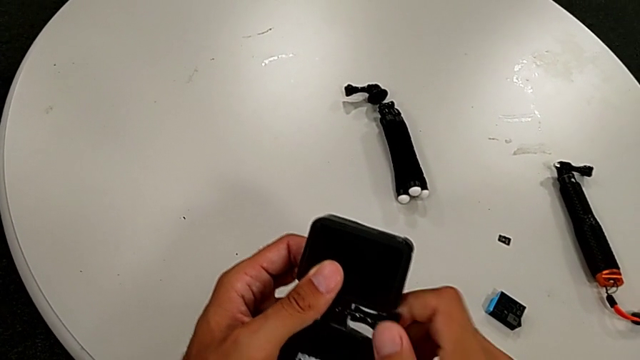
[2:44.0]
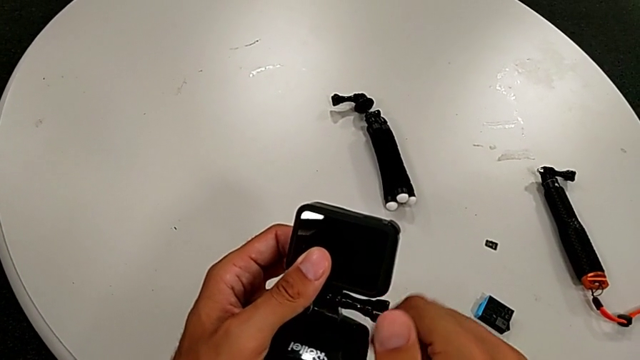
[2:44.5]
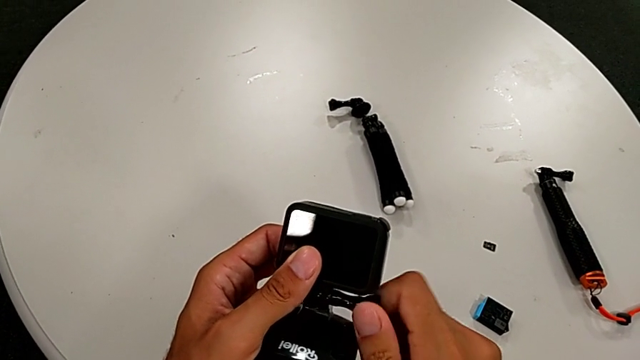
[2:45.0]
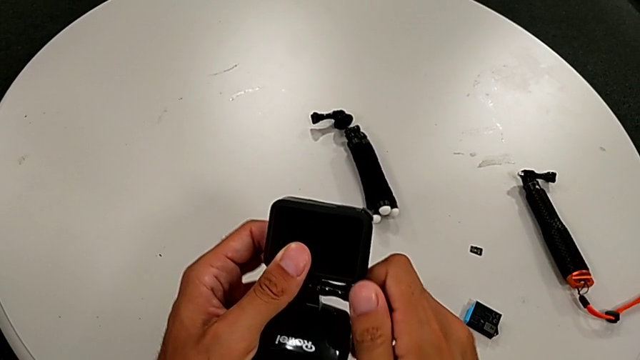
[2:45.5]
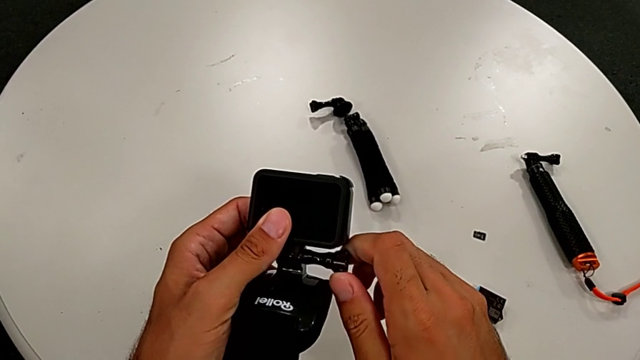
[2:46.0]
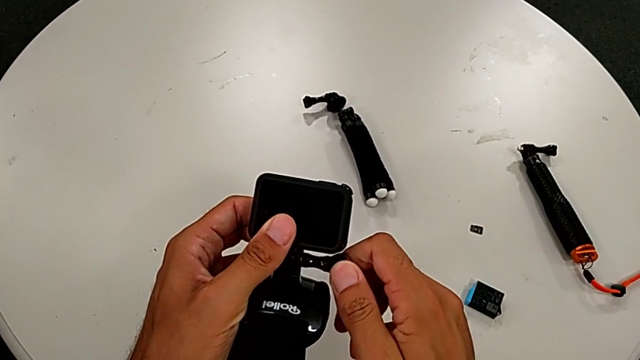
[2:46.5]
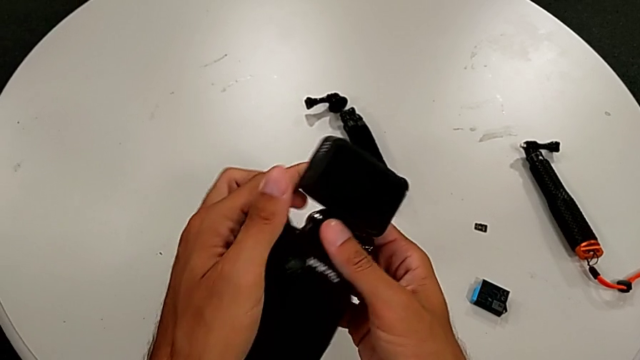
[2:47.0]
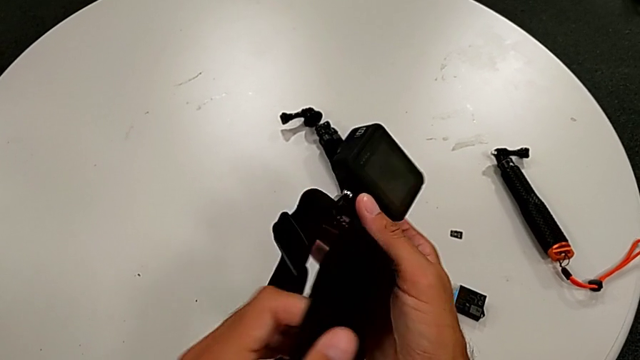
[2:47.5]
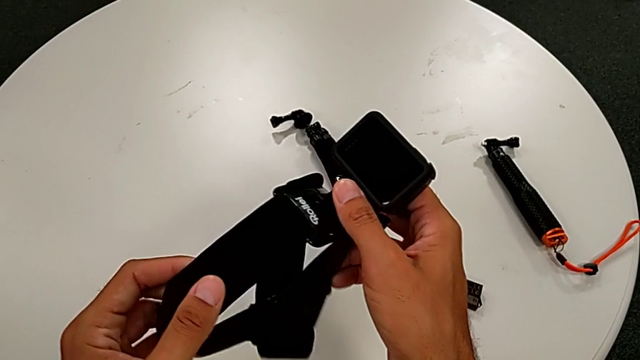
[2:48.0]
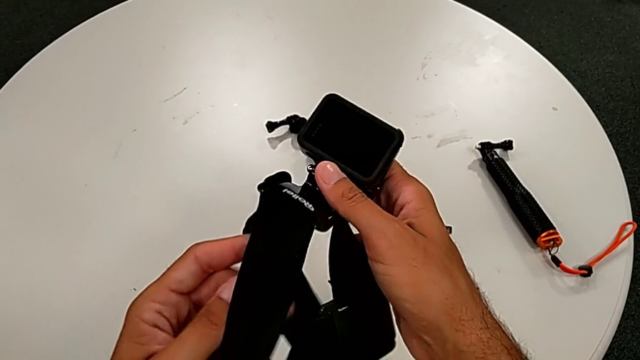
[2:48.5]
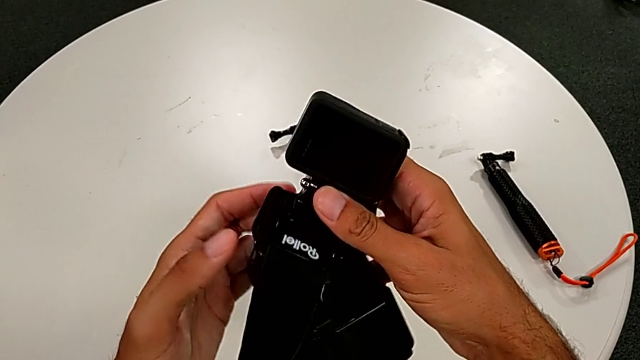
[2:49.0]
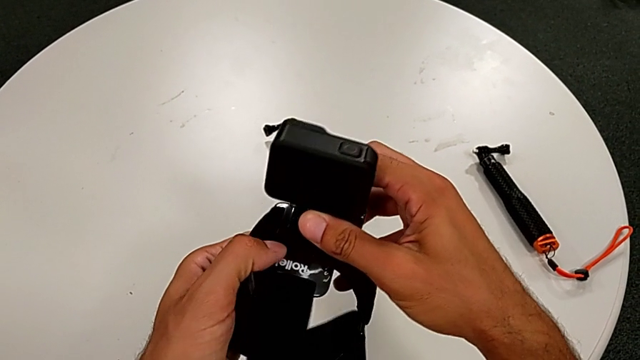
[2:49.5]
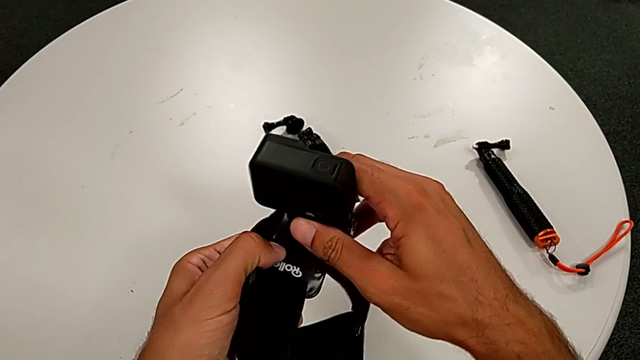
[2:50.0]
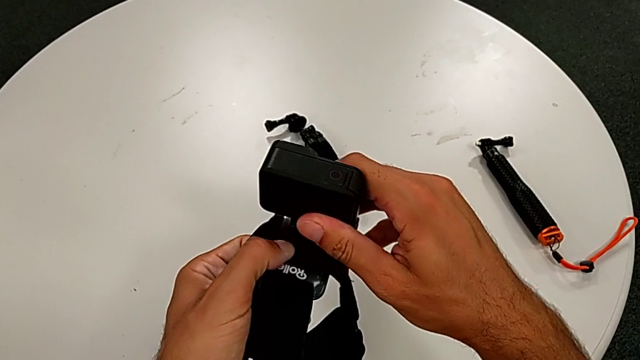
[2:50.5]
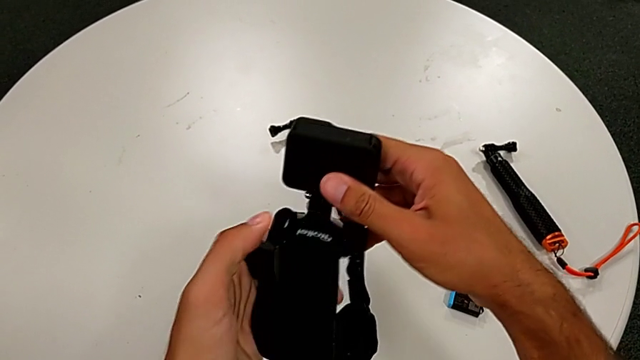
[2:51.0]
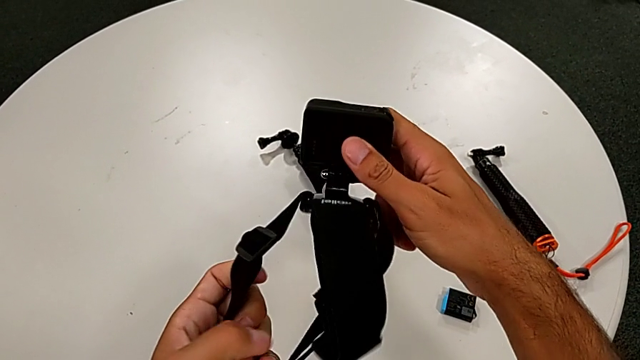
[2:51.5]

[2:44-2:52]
The camera wearer is putting the strap. They screw the screw and screw the strap.

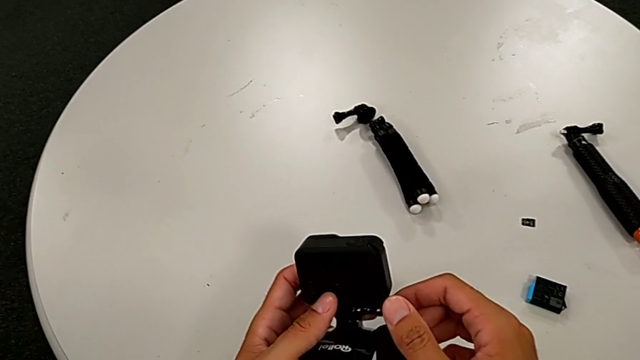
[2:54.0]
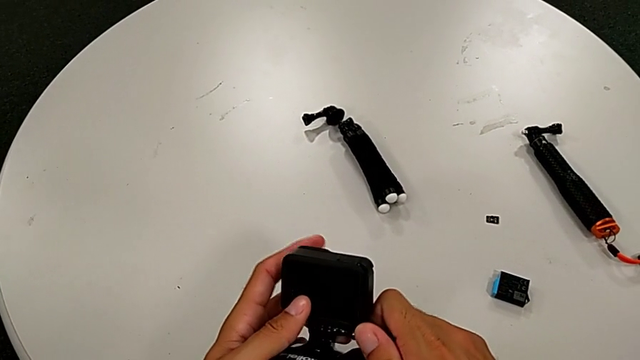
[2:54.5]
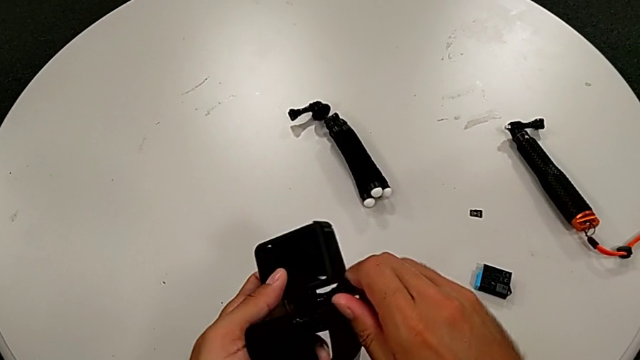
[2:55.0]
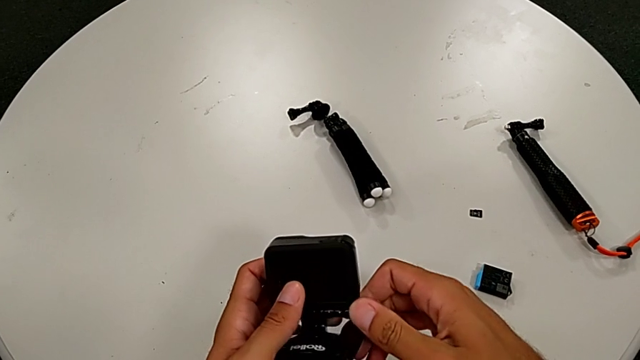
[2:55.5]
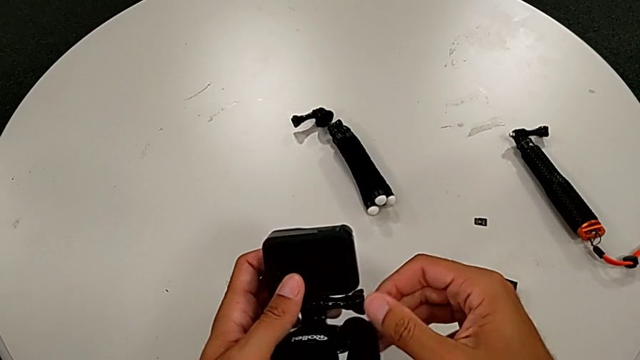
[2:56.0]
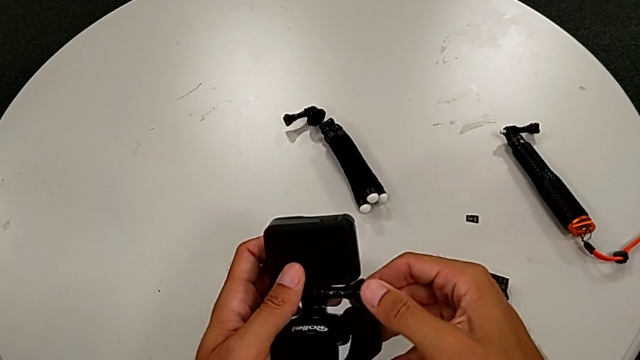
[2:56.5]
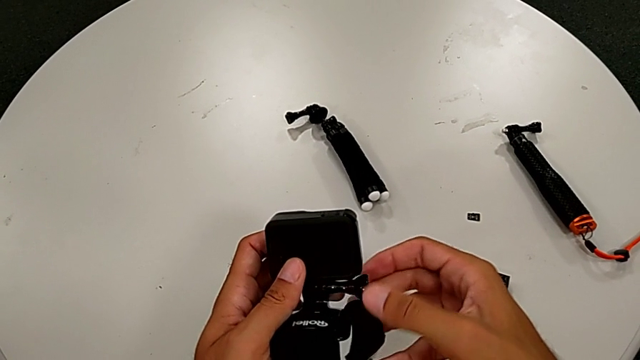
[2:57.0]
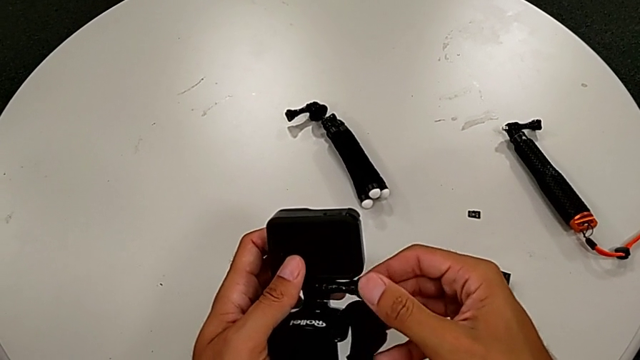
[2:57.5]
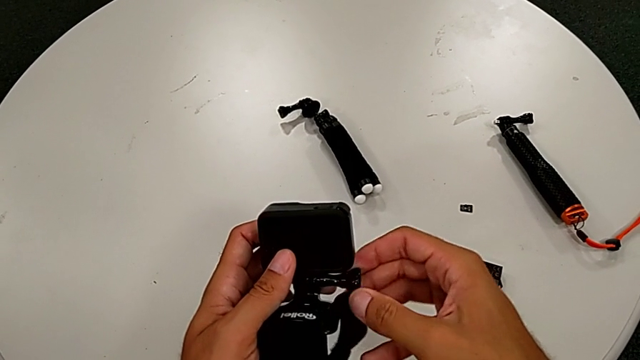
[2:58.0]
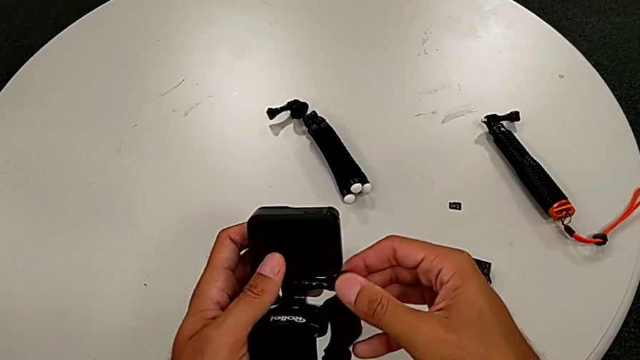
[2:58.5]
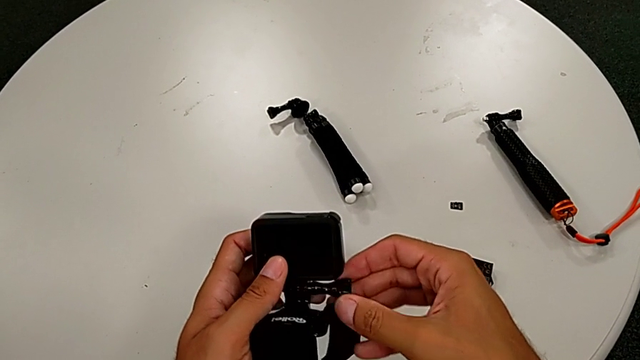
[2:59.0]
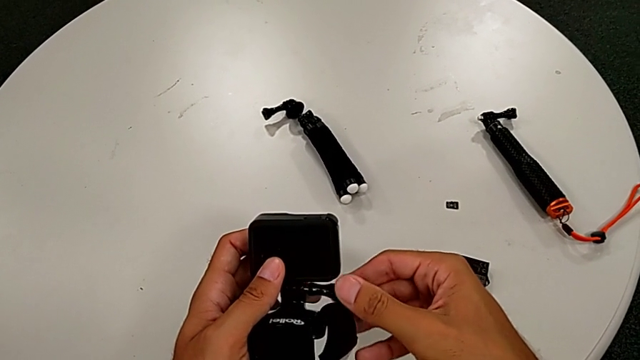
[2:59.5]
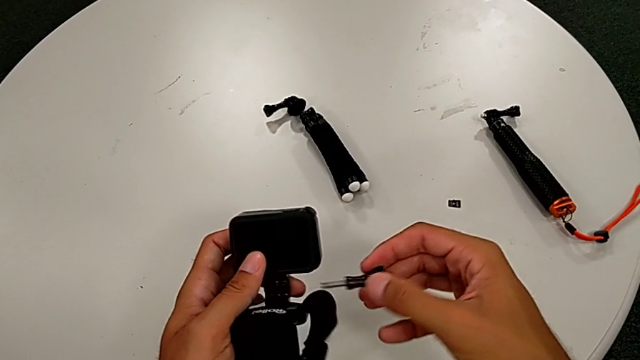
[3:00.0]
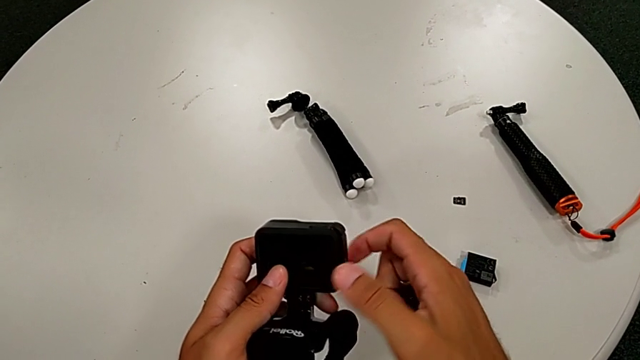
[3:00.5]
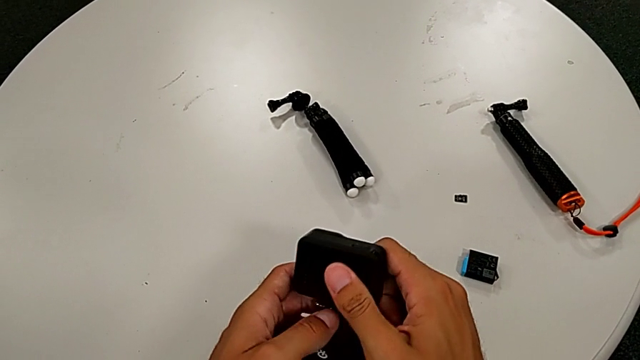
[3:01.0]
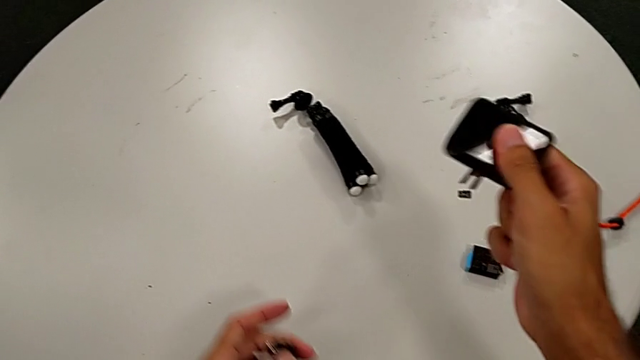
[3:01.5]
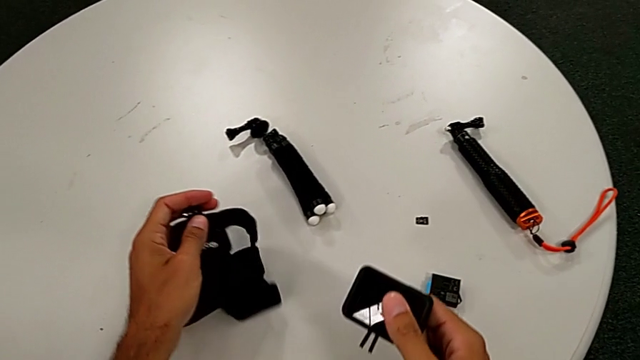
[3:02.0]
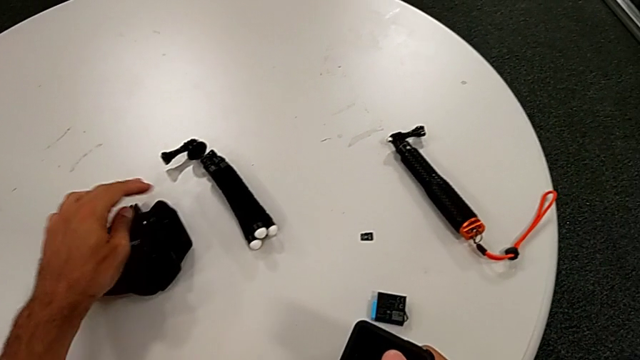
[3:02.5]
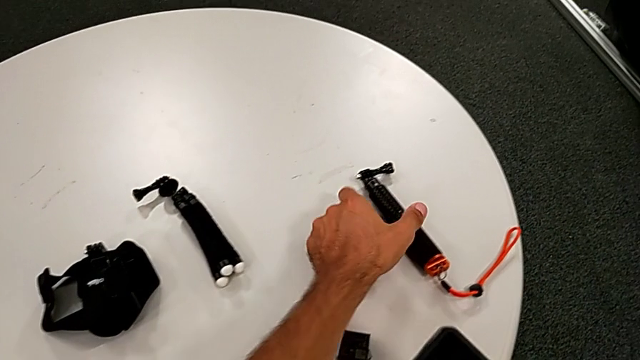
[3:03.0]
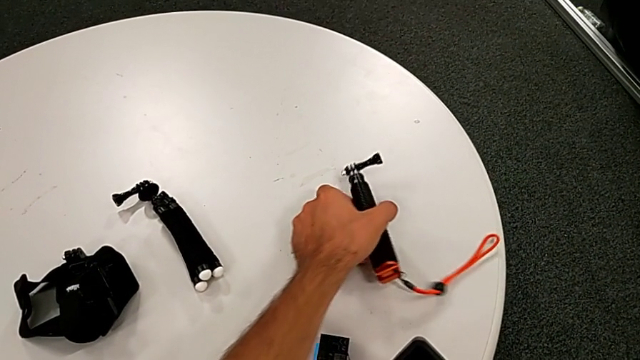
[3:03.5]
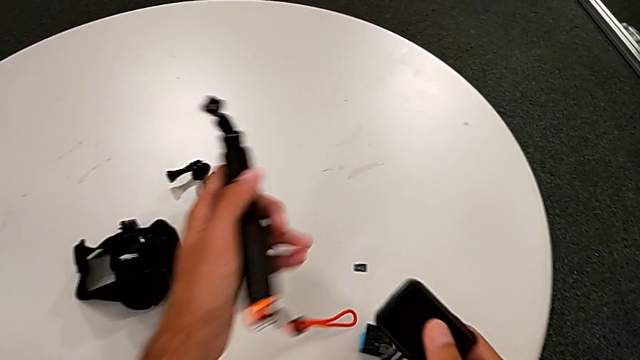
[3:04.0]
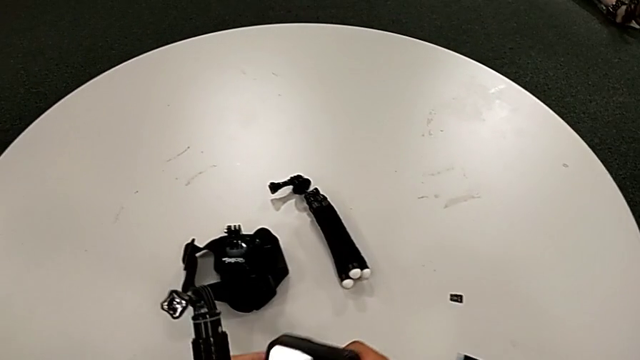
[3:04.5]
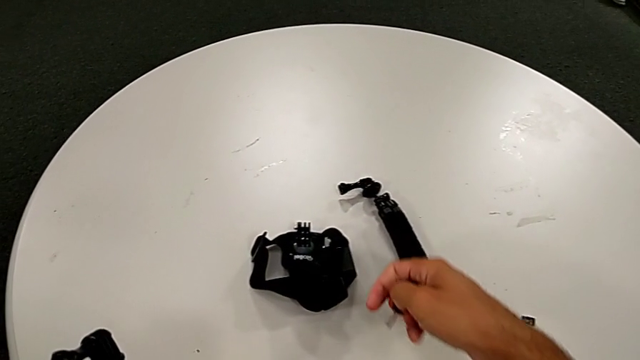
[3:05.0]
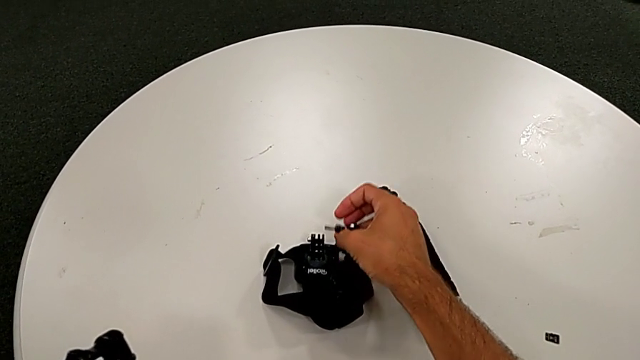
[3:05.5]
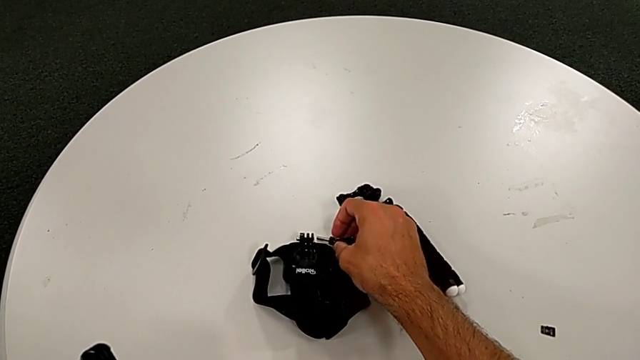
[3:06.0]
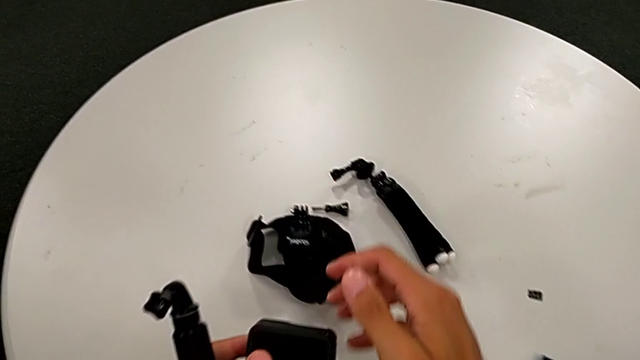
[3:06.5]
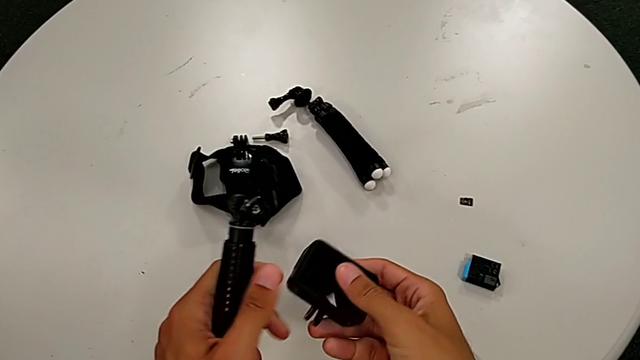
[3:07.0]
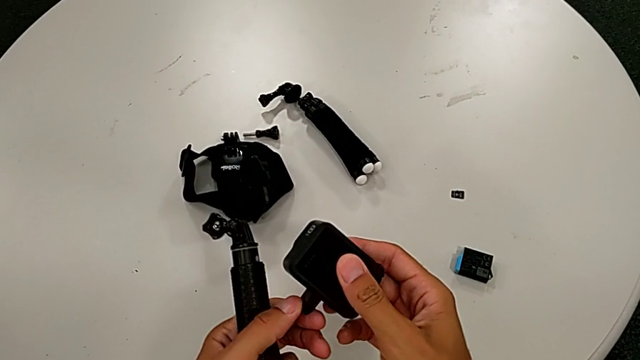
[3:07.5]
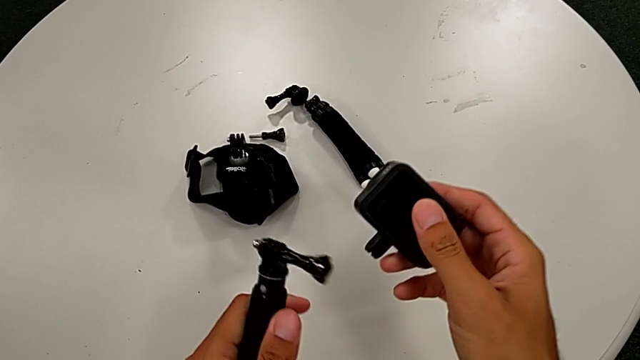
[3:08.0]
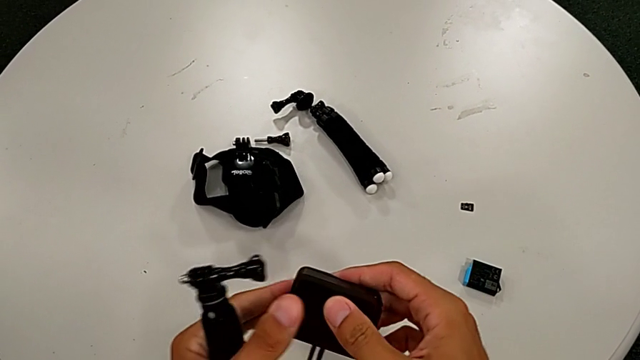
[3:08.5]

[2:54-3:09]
The camera wearer is changing the strap on the handheld grip. They unscrew the screw, disassemble the GoPro, grab the handheld grip and place the screw.
